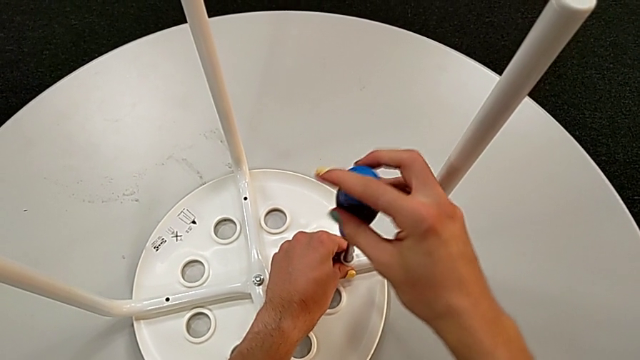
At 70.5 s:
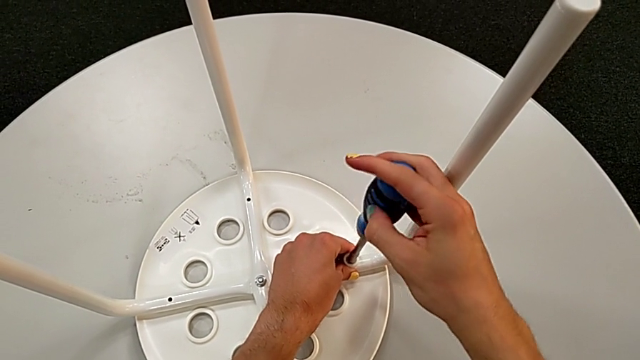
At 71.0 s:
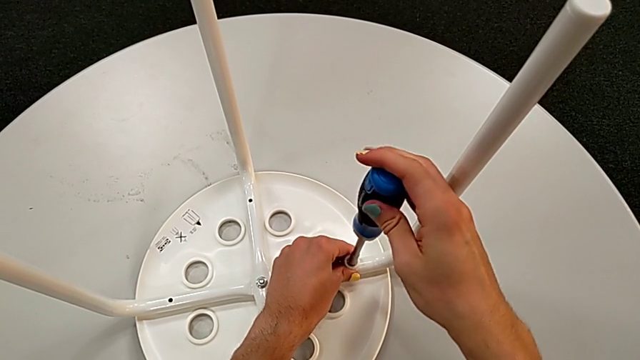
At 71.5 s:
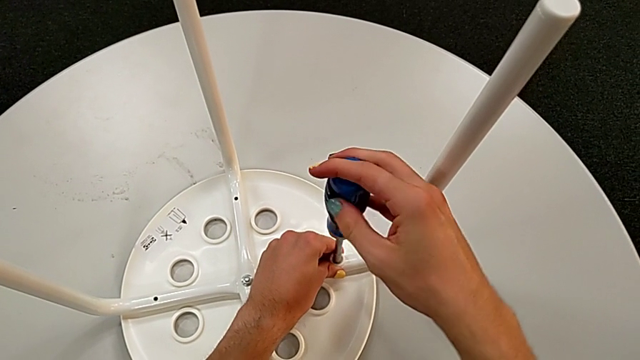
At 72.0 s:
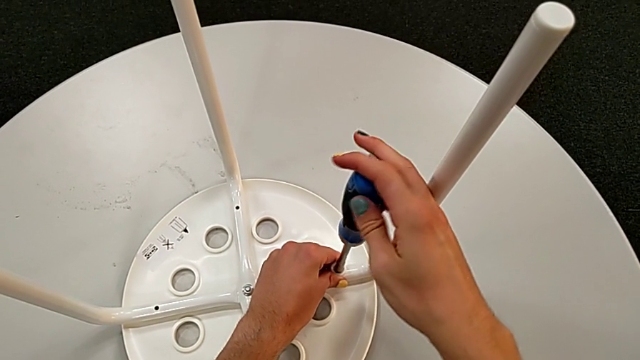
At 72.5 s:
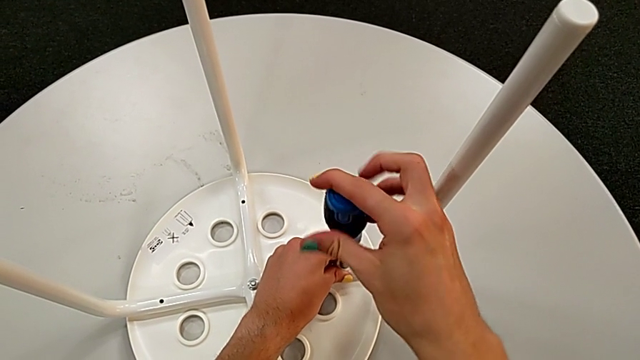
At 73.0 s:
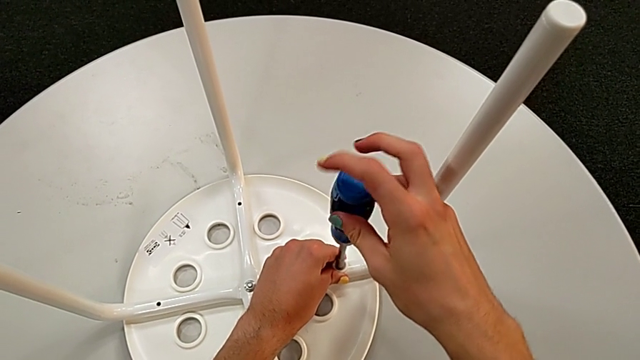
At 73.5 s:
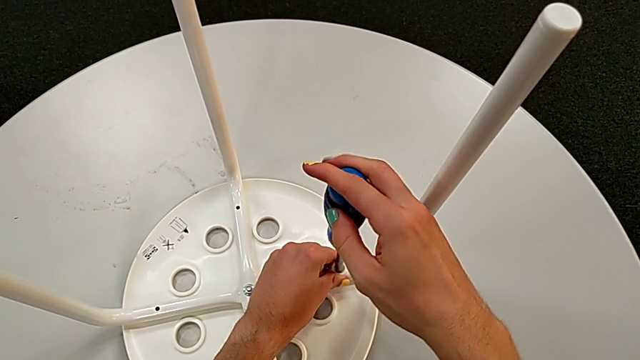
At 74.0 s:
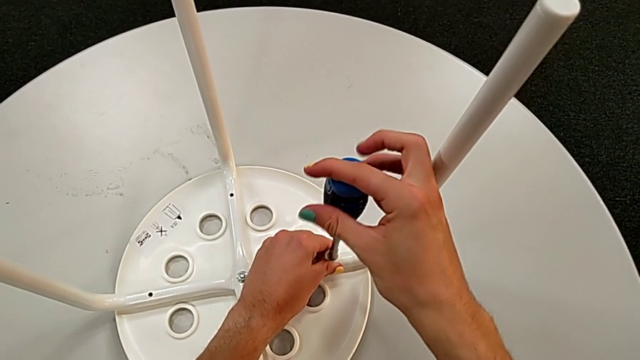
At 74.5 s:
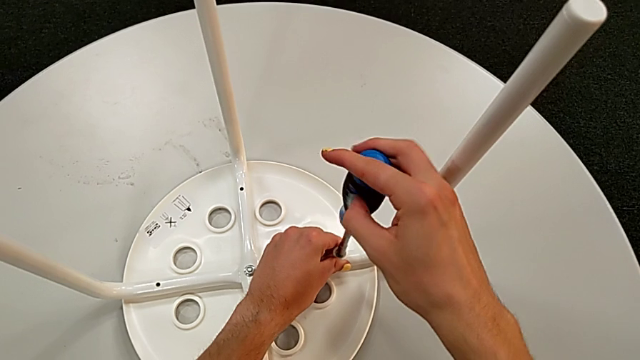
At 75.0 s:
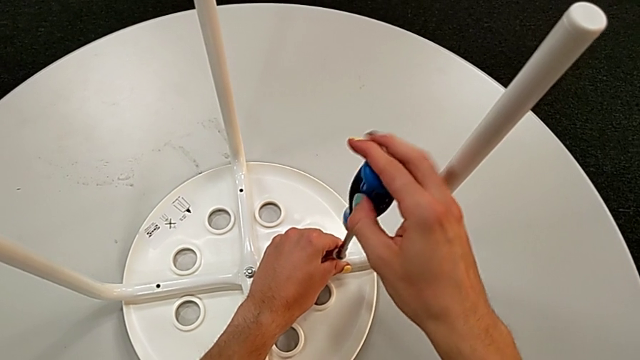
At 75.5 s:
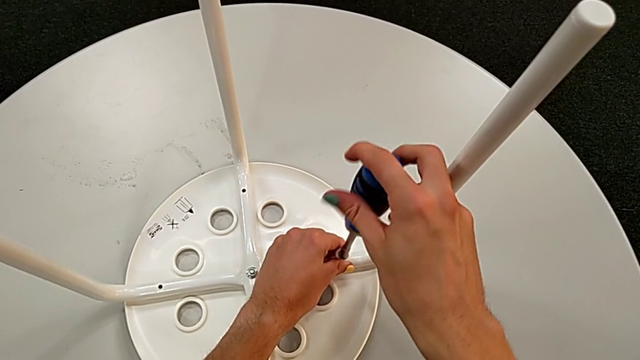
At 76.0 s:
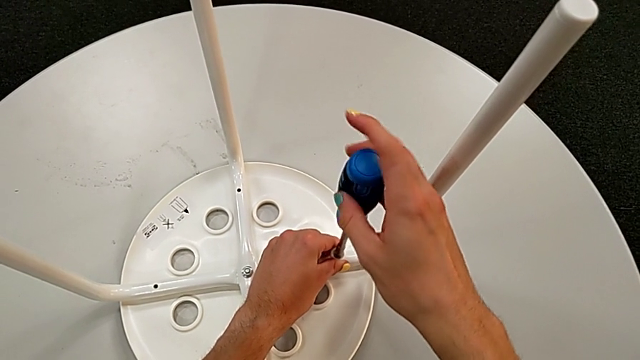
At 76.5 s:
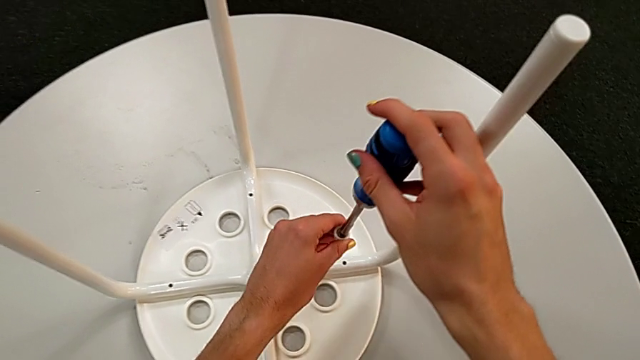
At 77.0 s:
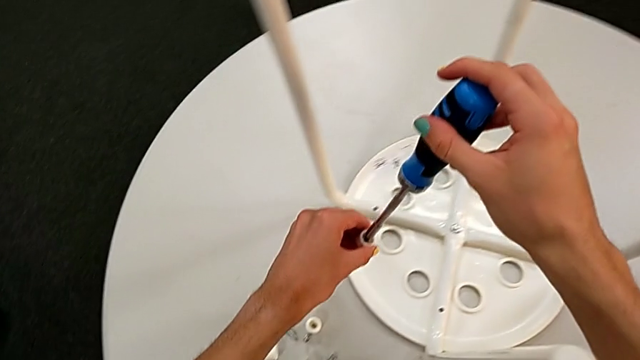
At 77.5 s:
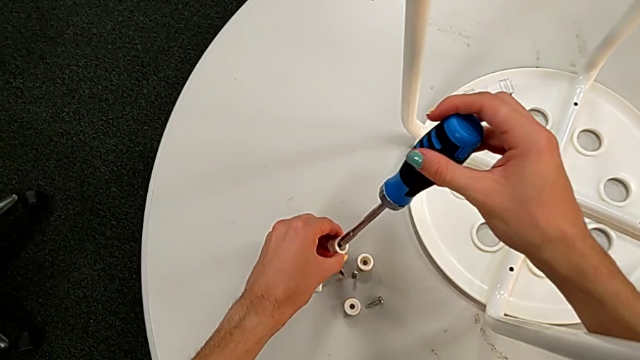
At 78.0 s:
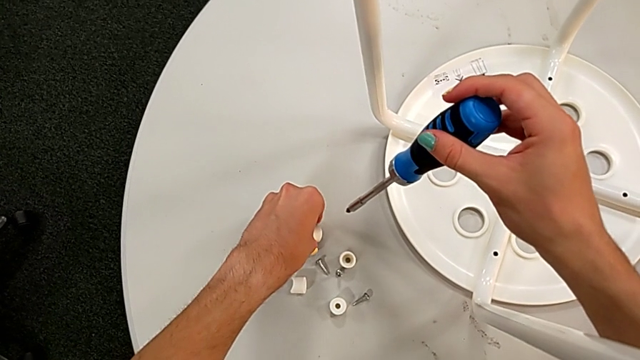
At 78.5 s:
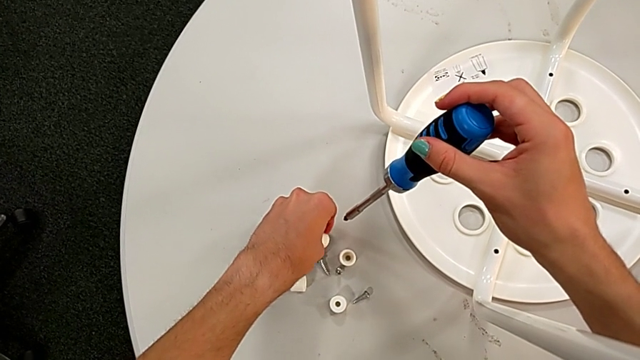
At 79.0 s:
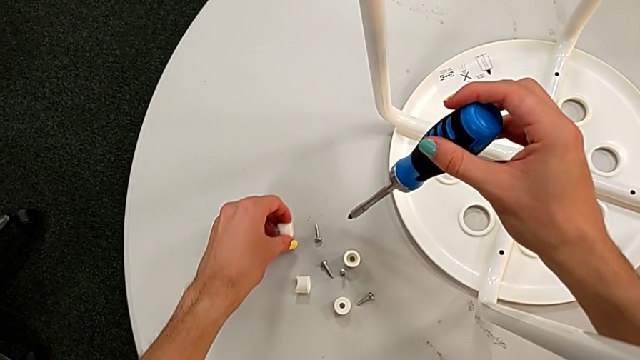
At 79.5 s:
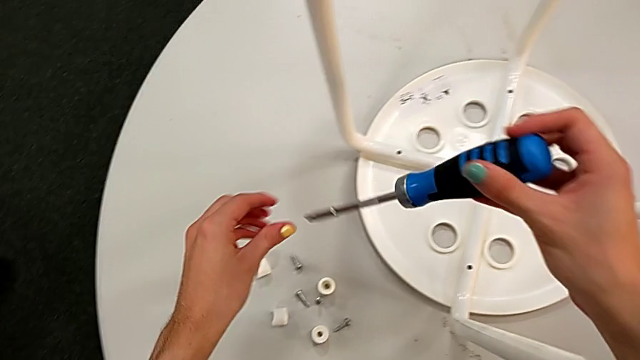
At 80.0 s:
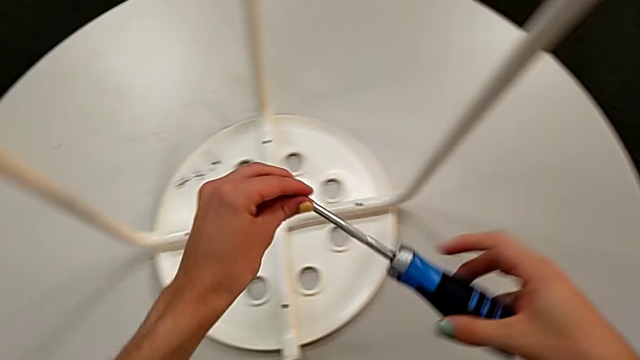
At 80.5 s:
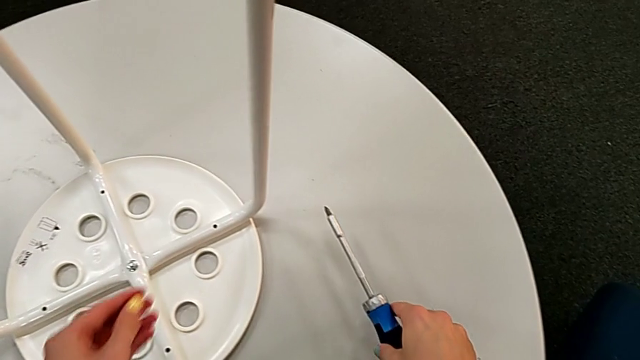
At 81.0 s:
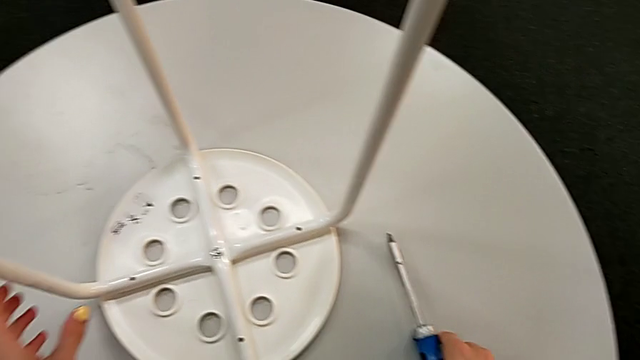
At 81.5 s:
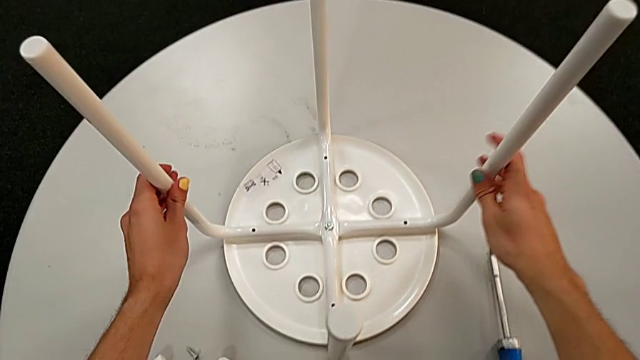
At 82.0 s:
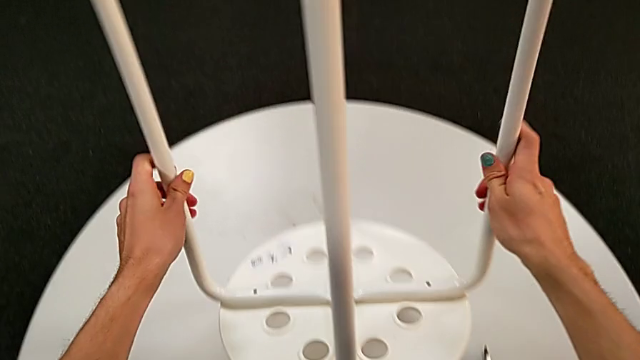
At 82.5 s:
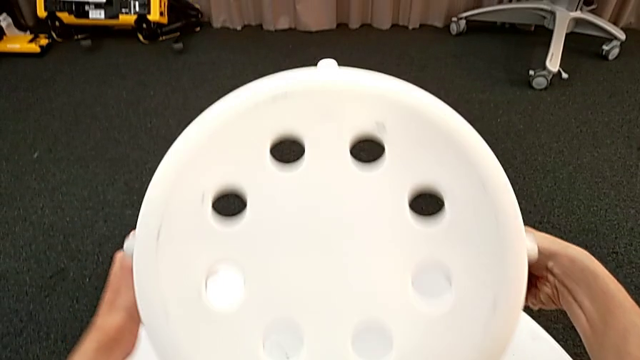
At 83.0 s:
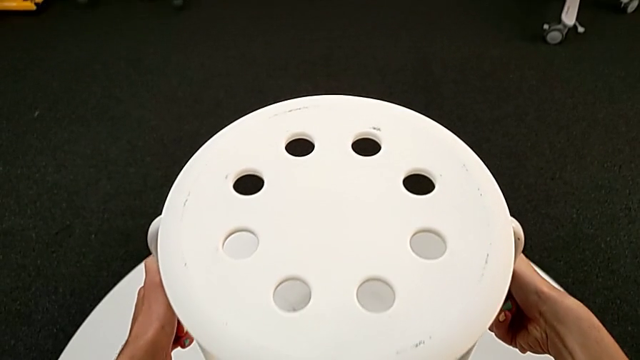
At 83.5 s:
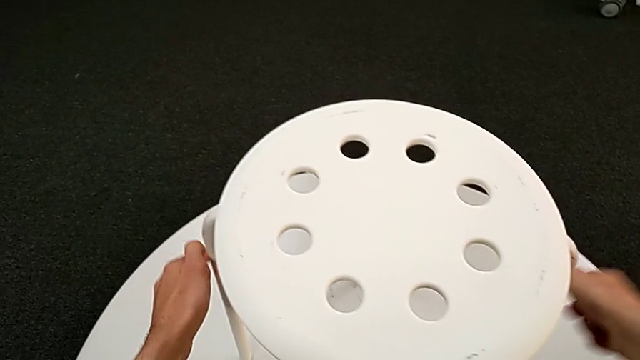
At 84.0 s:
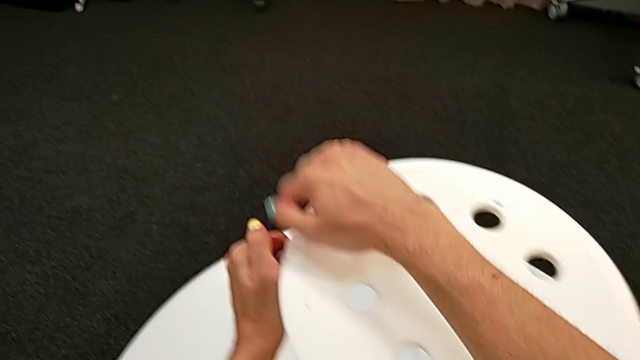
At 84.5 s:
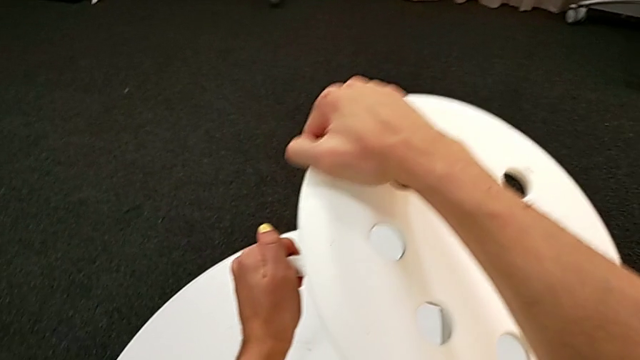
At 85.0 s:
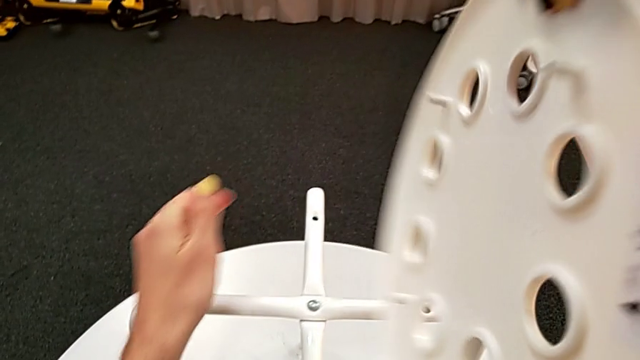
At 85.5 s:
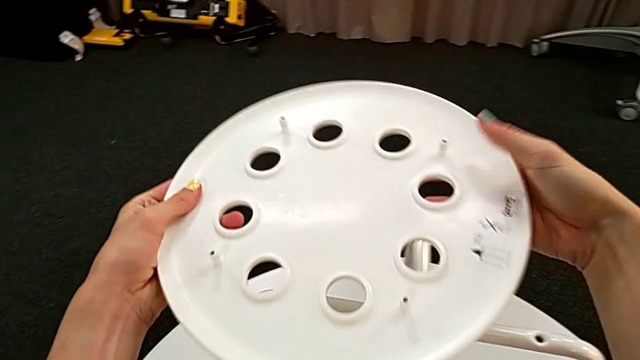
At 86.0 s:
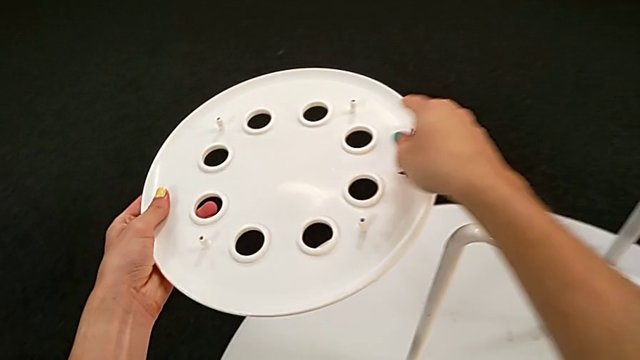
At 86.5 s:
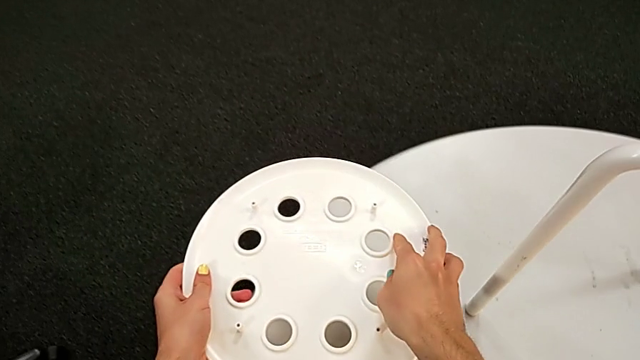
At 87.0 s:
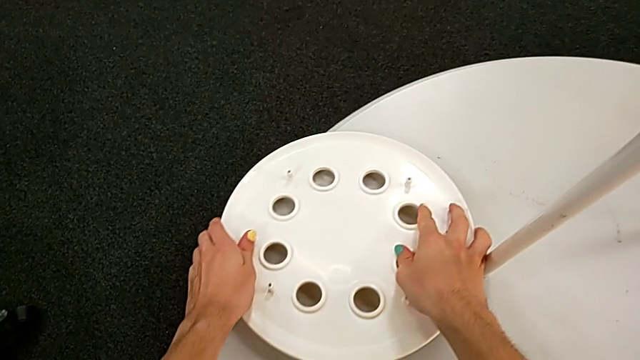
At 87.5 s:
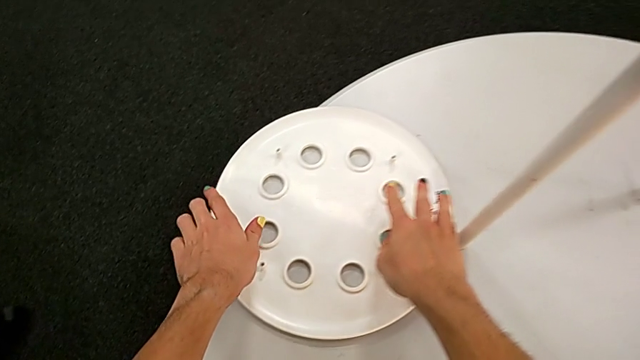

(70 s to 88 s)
The camera wearer is removing the seat from the legs. They keep unscrewing the third screw, grab it, disassemble the fourth washer, place the third screw, place the screwdriver, grab the leg, lift the stool, flip it, place it, lift the seat, flip it and place it.

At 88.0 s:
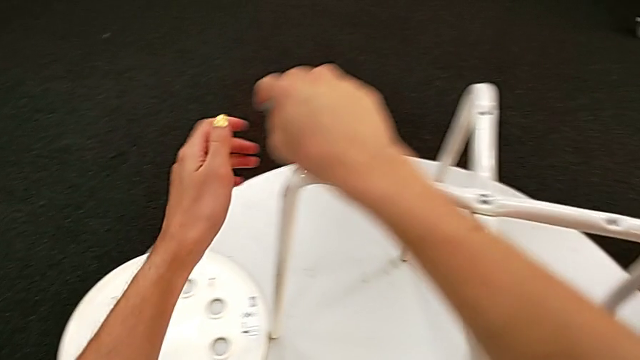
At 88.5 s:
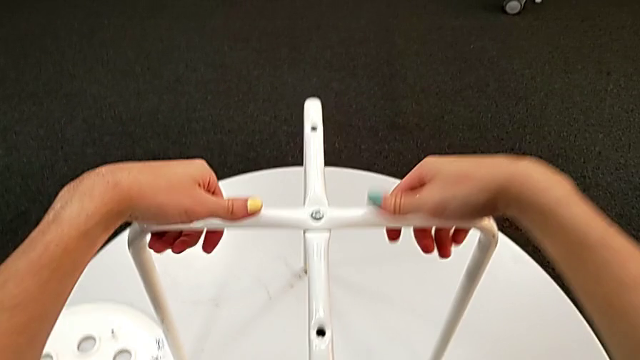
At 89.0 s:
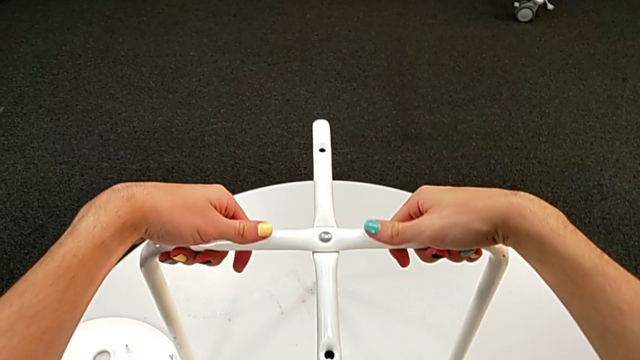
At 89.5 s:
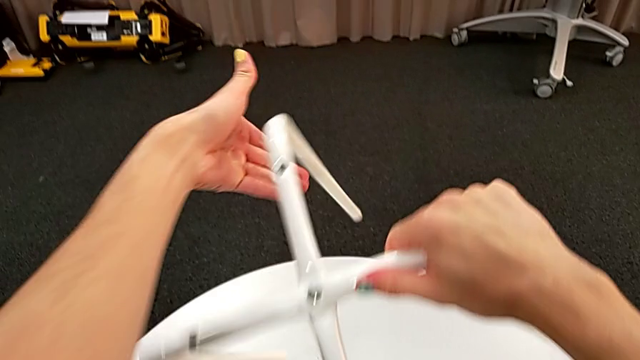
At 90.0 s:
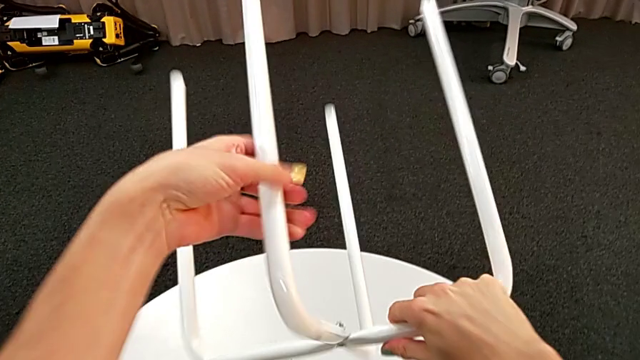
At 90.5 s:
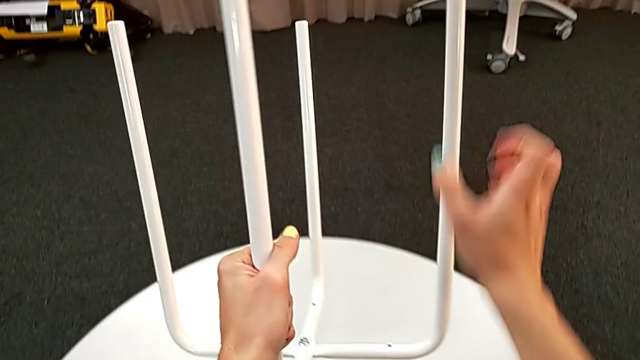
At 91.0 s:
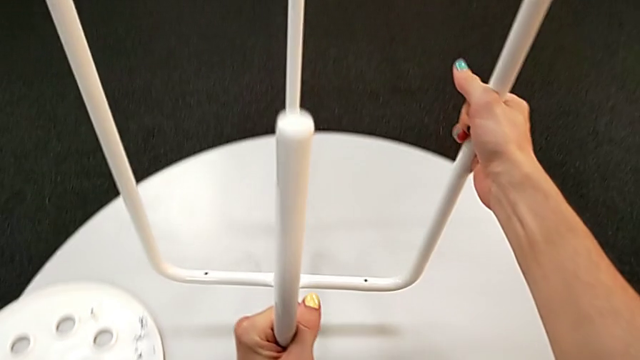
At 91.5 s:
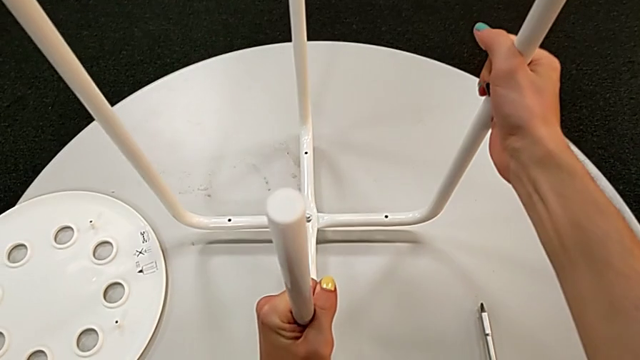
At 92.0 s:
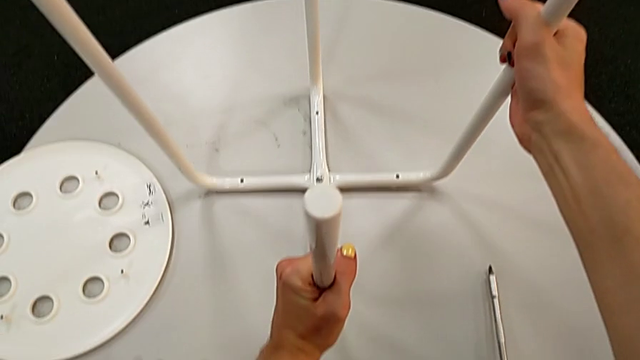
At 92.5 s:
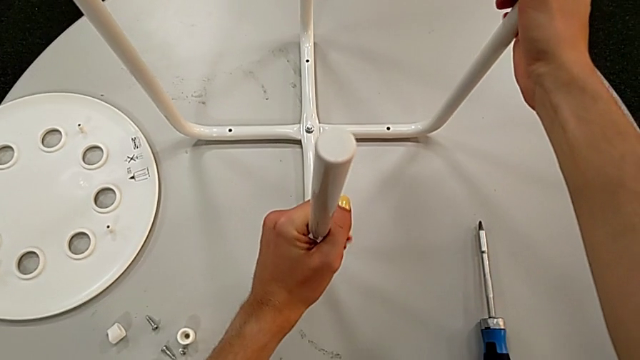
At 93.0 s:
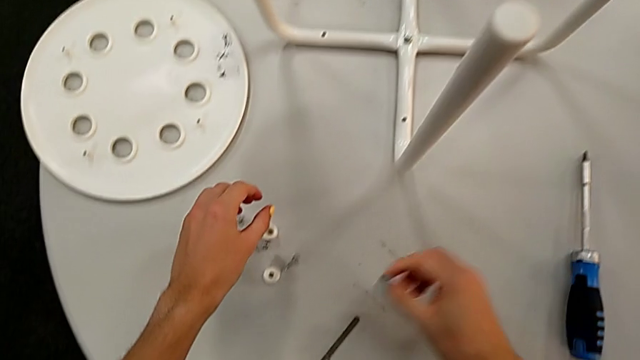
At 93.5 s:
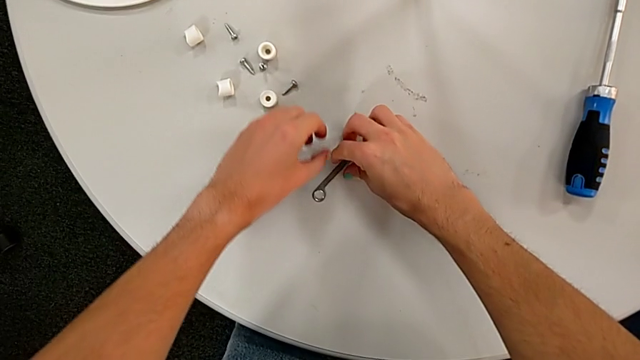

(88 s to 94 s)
The camera wearer is disassembling the legs of the marius. They grab the leg, flip it, place it and grab the hexagonal wrench.
